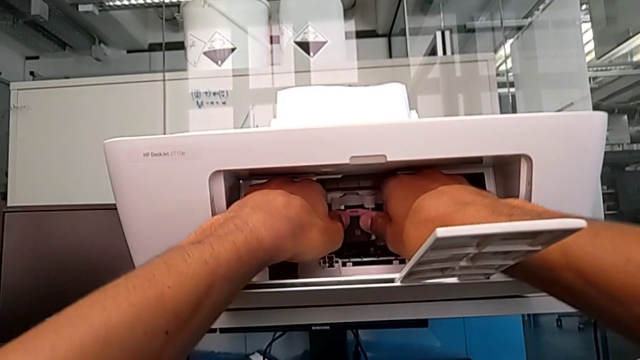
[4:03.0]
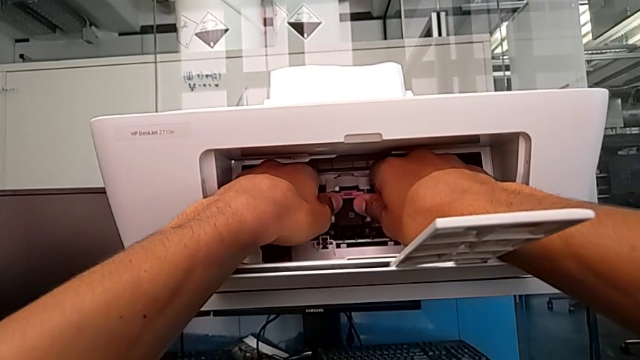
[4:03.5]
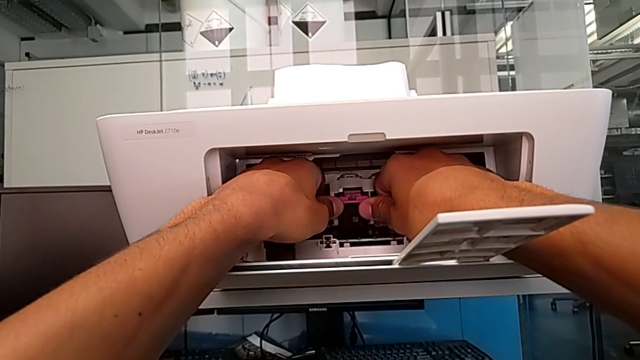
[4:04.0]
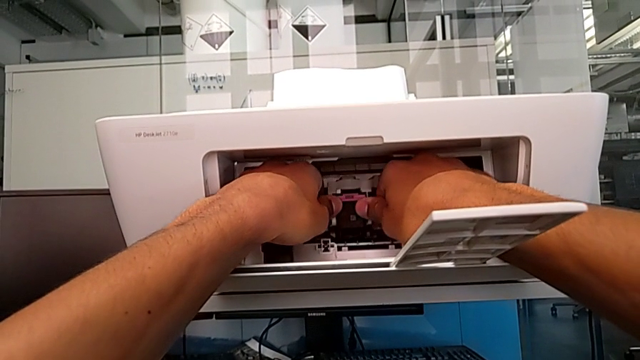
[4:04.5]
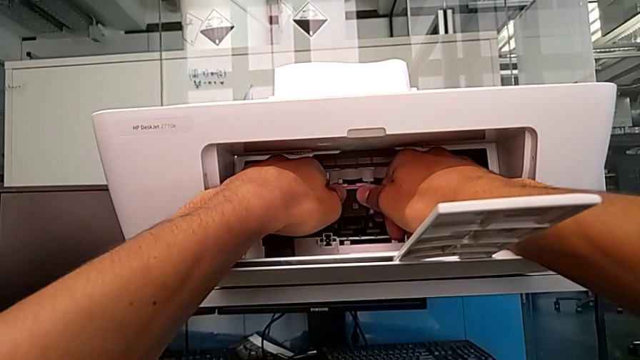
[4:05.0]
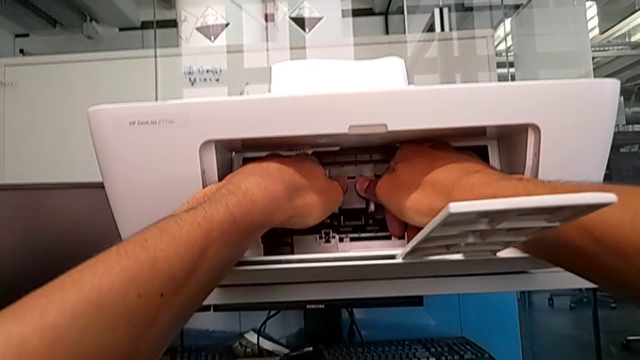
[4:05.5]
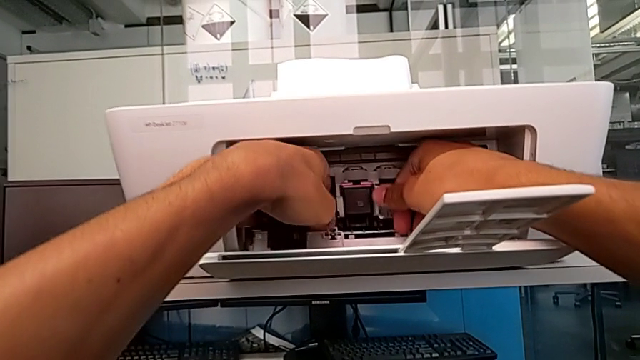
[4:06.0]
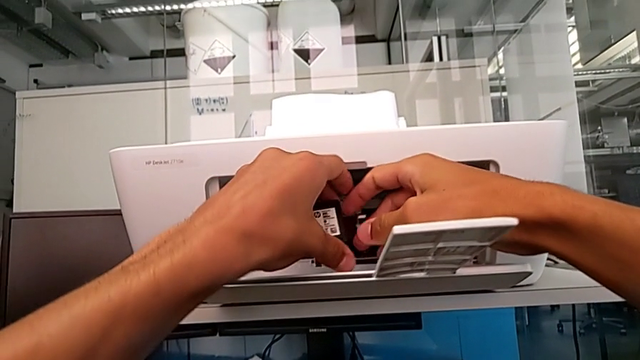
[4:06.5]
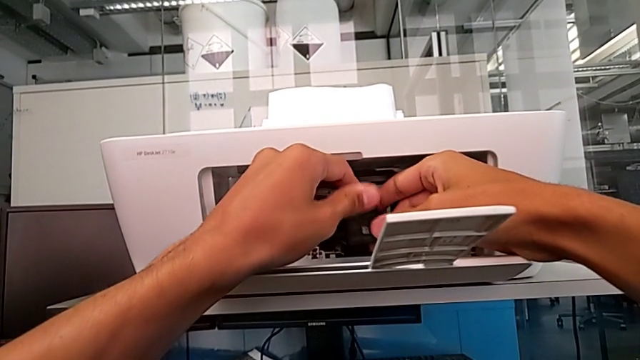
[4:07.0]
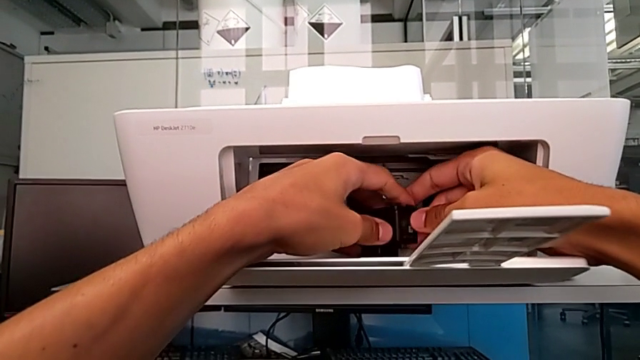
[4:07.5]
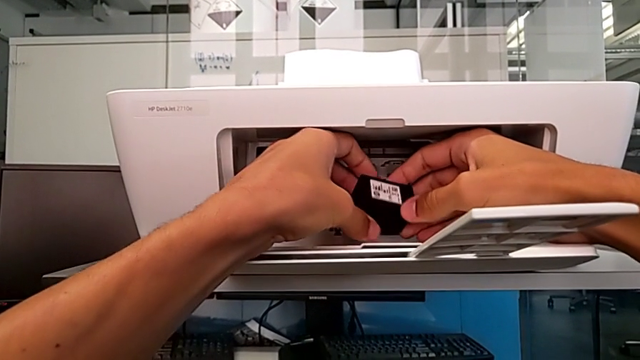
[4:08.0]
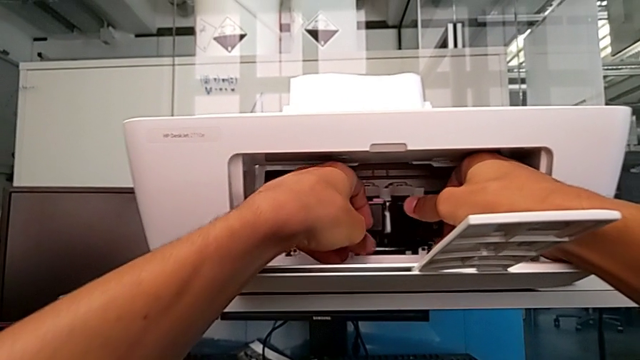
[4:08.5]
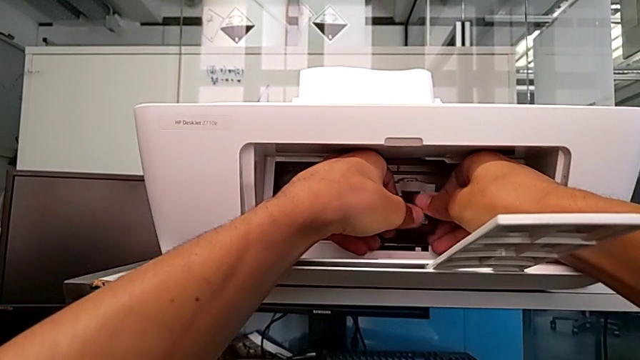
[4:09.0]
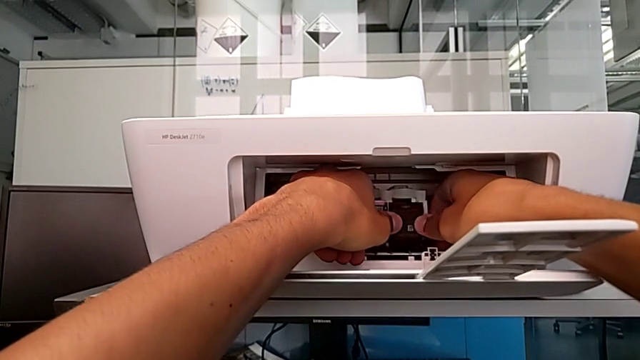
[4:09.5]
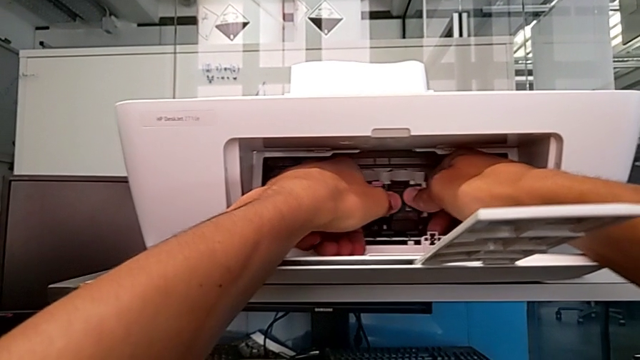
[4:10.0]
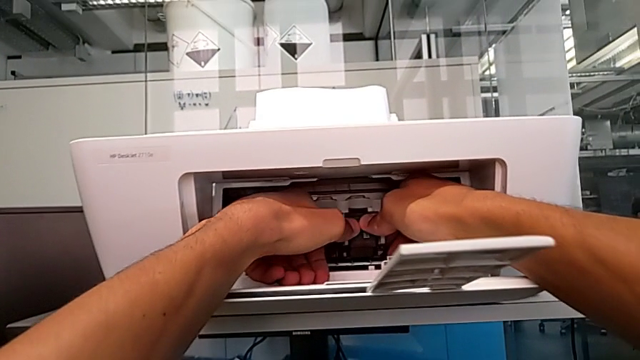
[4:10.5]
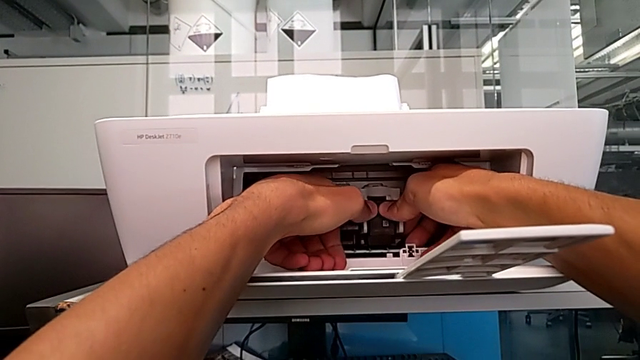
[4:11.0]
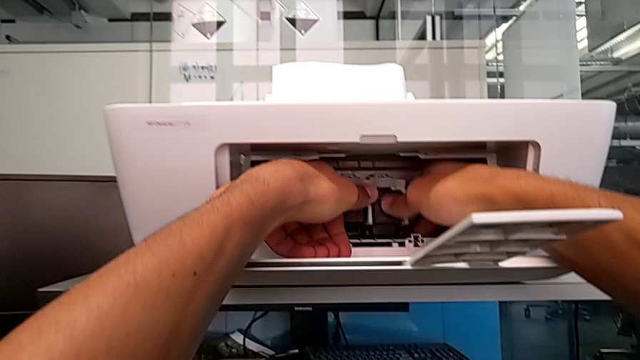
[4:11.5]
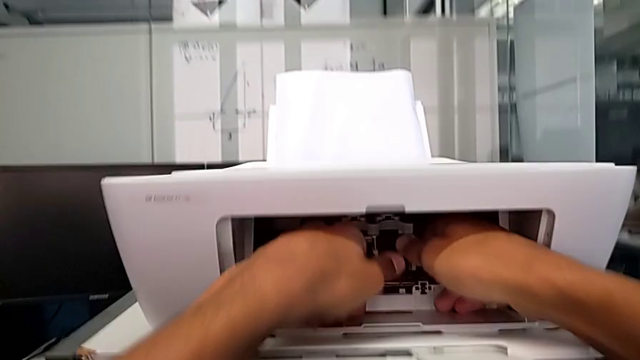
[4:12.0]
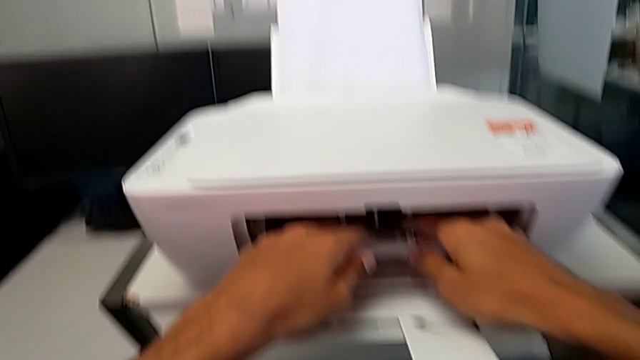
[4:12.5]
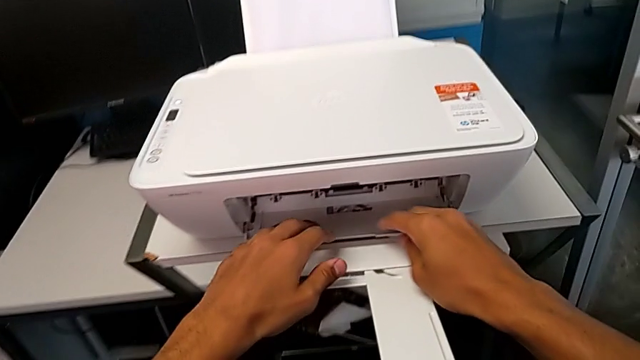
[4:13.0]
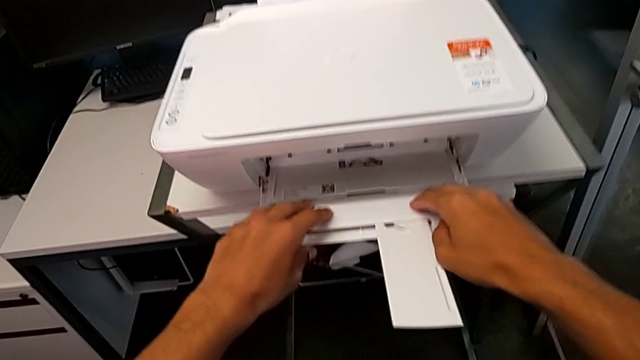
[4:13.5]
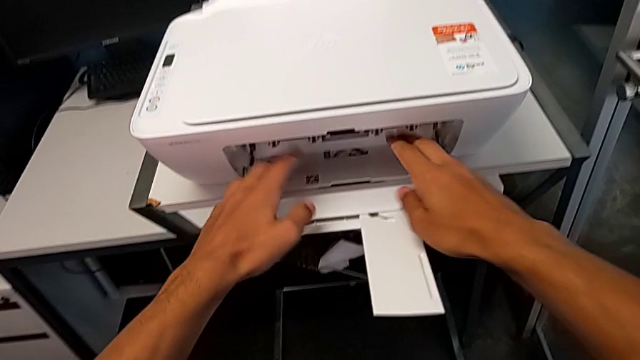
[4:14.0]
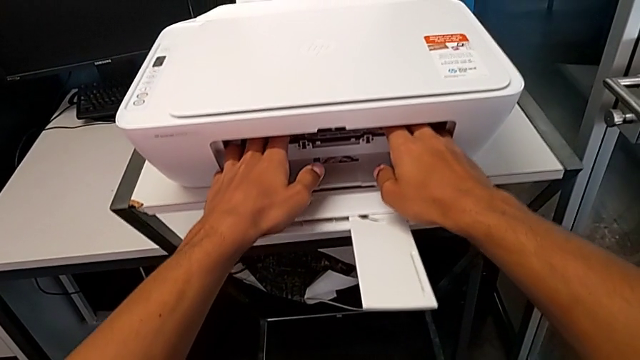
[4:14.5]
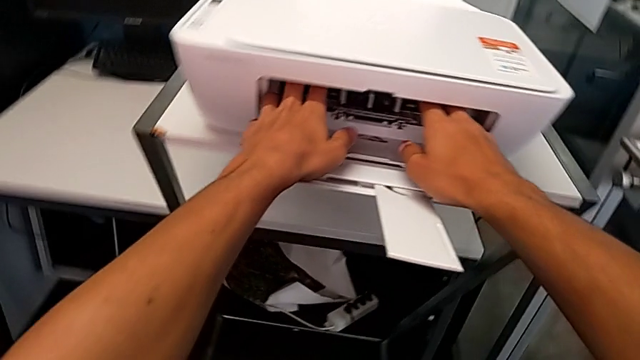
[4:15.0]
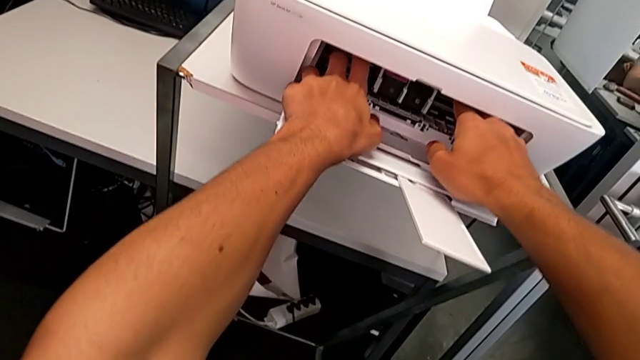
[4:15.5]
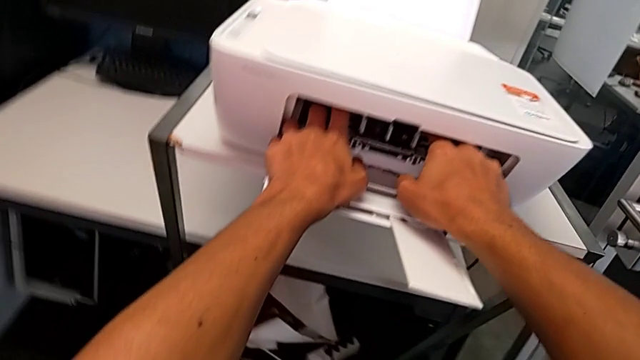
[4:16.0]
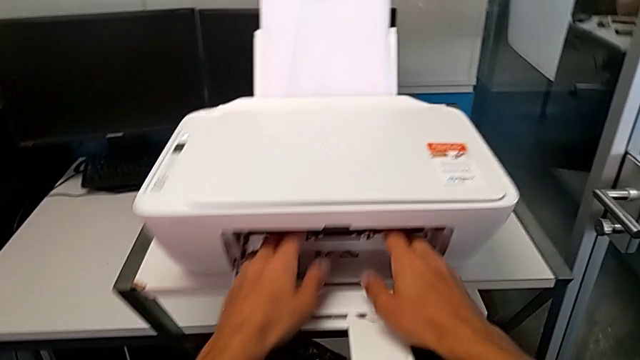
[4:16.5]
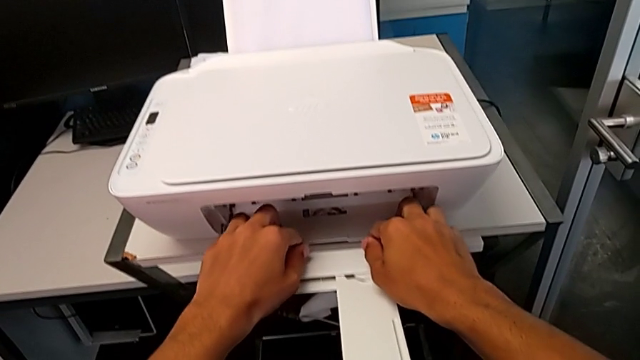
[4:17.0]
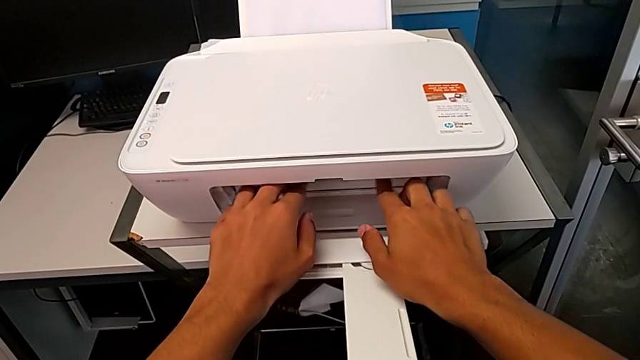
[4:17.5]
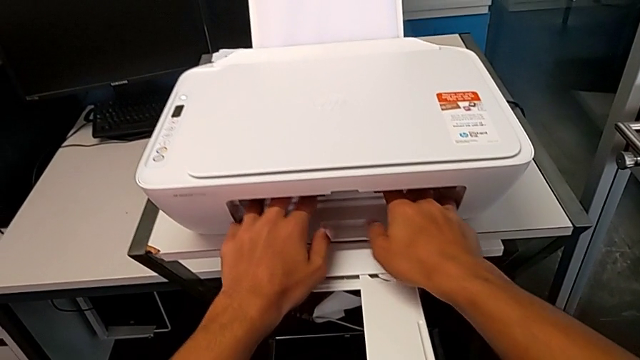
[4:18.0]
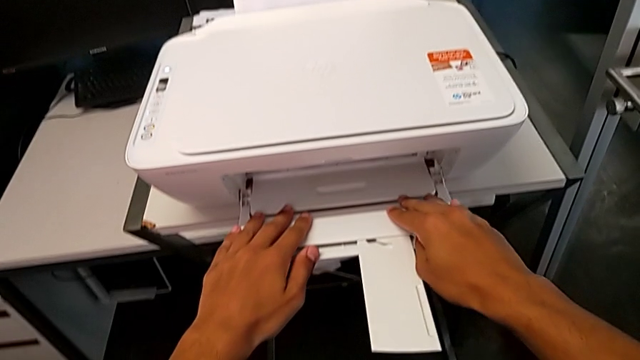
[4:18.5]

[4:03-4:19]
The camera wearer is inserting the new ink cartridges into the printer. They push the new ink cartridge twice, grab the new black ink cartridge, place it, push it and close the cartridge gate.

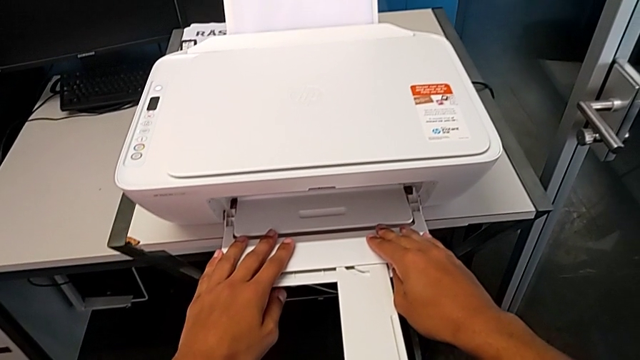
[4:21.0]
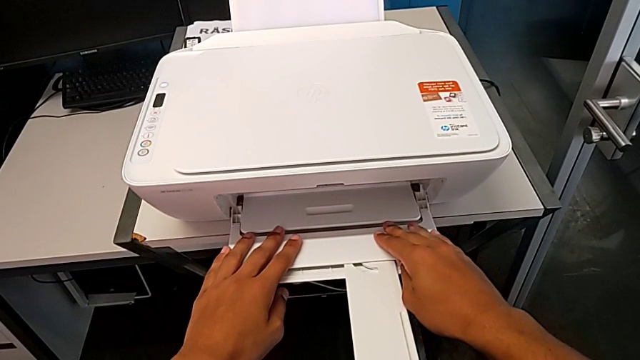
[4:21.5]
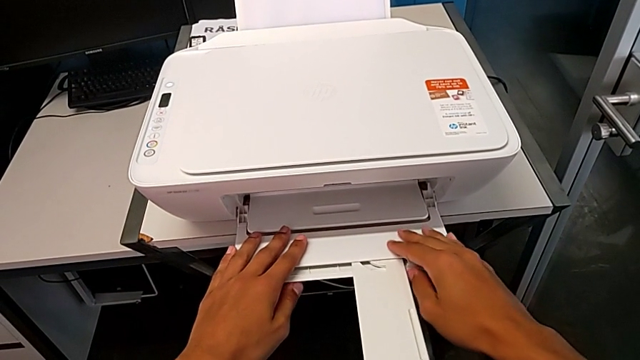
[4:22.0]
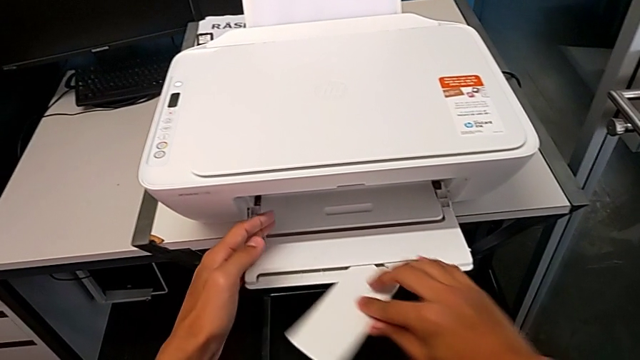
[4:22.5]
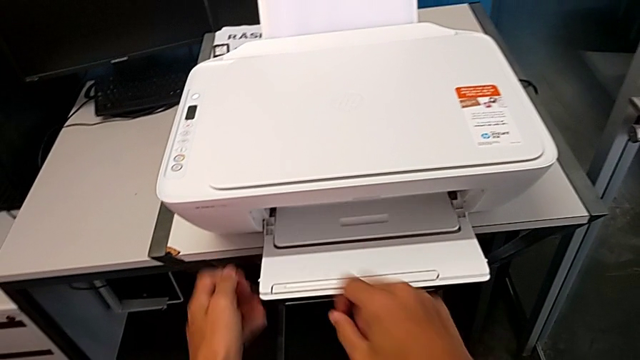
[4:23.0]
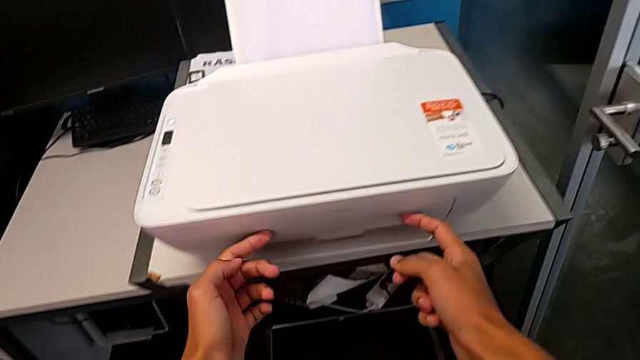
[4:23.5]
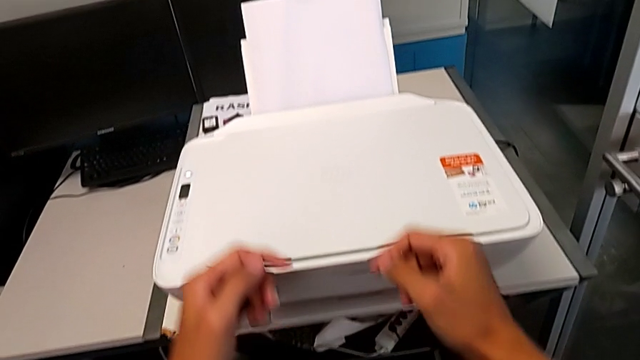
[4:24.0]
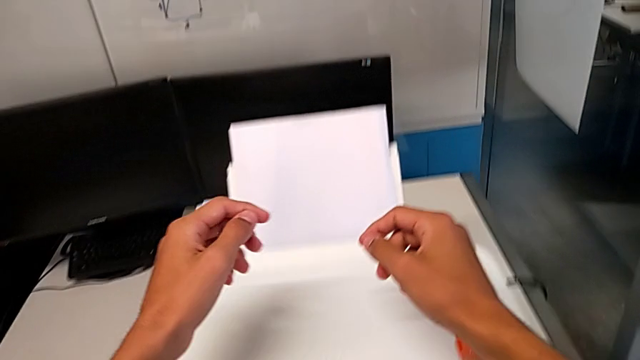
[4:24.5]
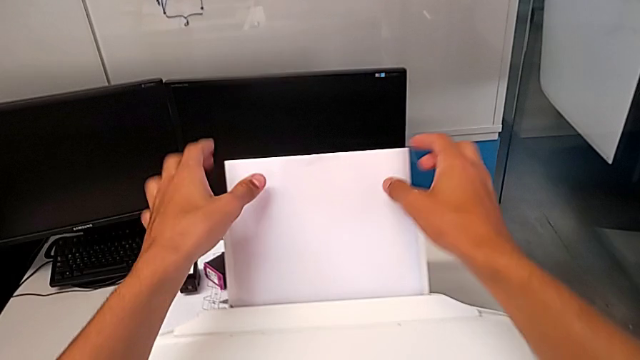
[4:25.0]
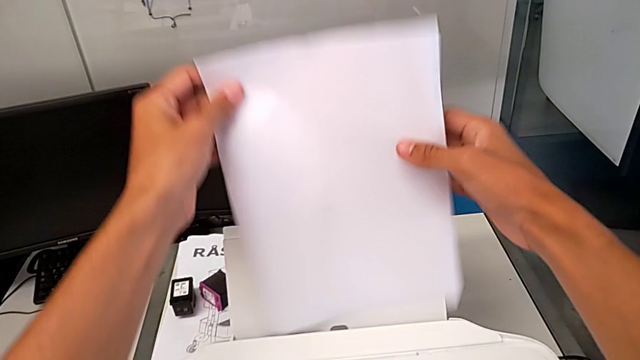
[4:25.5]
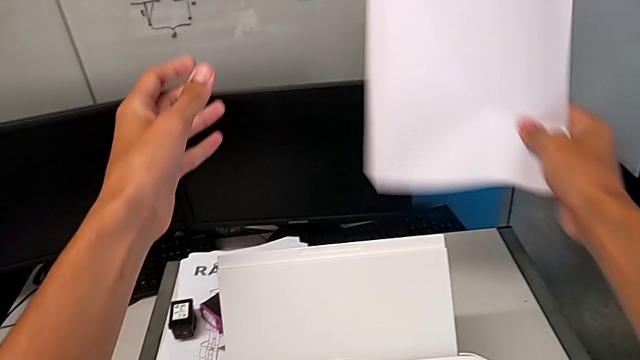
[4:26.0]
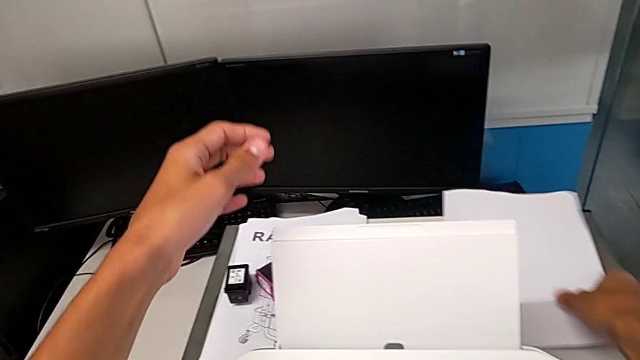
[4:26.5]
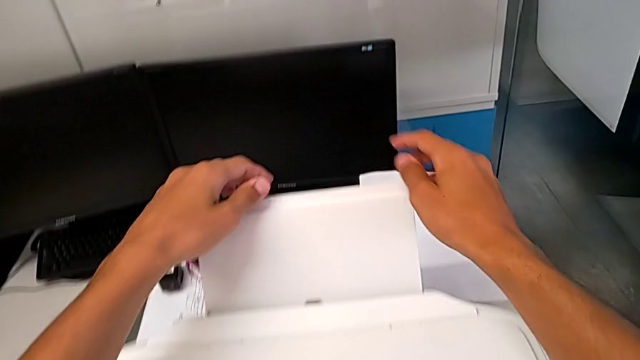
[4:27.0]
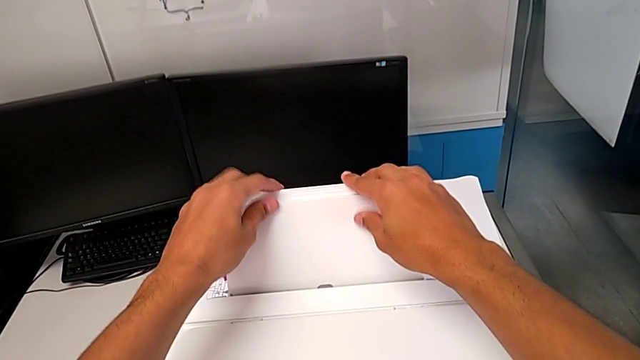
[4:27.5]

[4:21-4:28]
The camera wearer is closing the trays of the printer. They close the folding paper tray, close the extending paper tray, grab the paper stack, lift it and place it.
